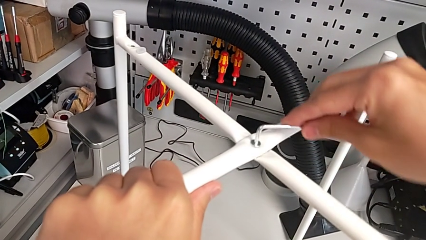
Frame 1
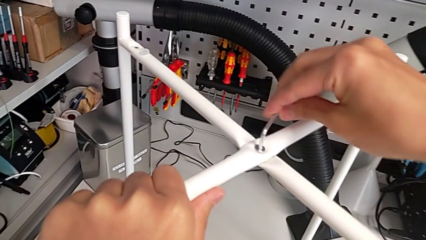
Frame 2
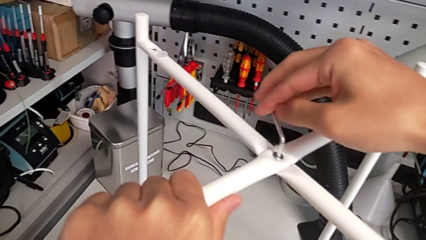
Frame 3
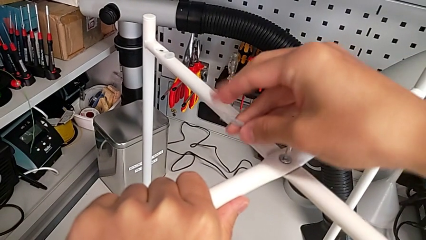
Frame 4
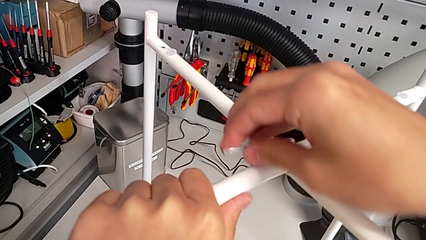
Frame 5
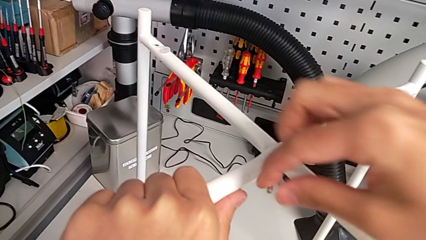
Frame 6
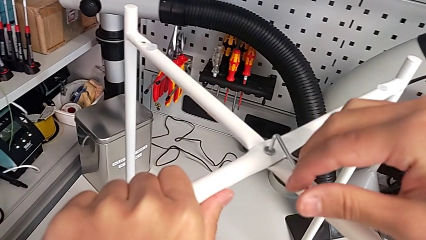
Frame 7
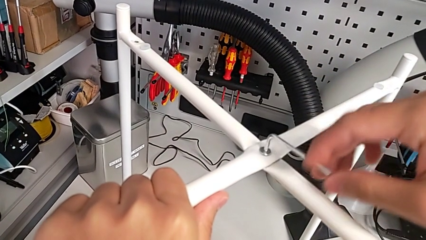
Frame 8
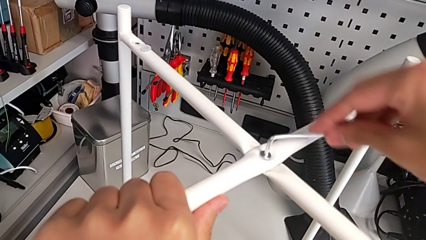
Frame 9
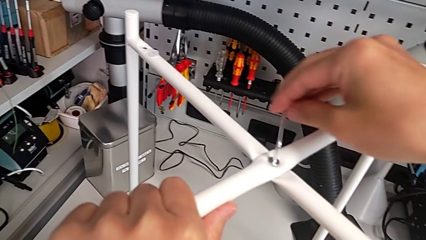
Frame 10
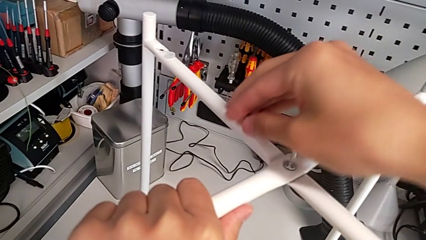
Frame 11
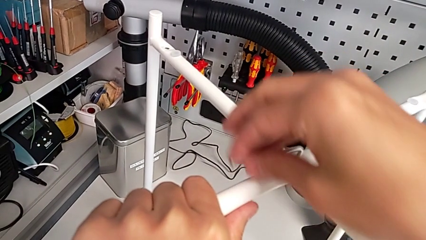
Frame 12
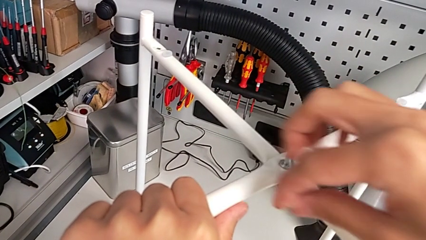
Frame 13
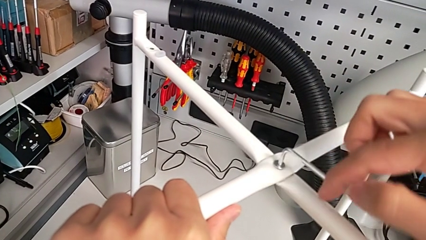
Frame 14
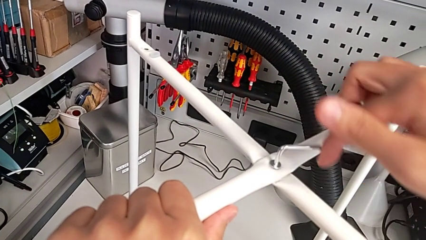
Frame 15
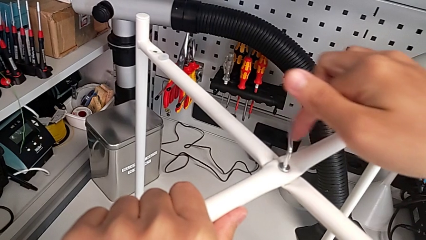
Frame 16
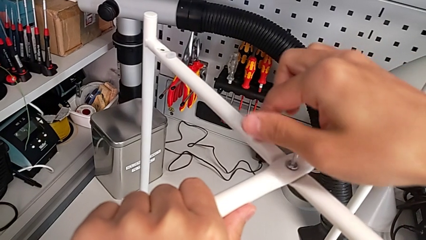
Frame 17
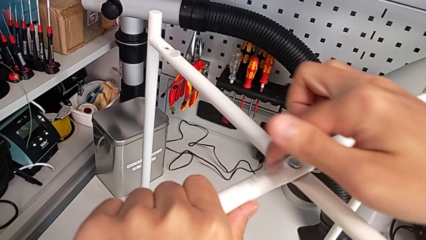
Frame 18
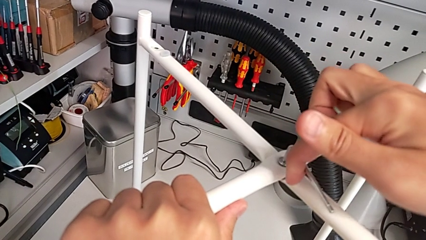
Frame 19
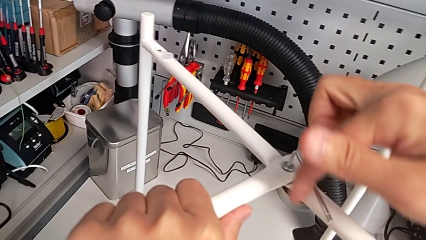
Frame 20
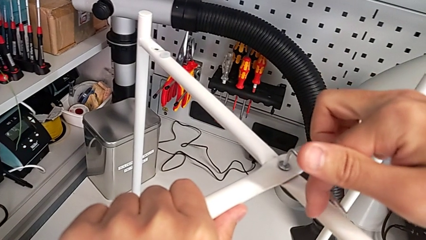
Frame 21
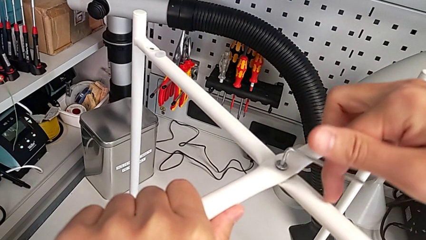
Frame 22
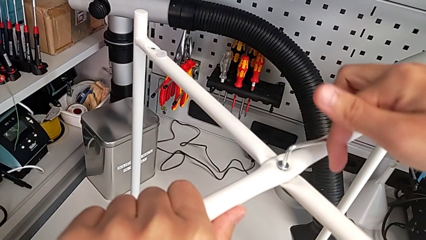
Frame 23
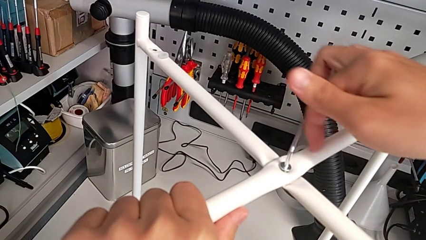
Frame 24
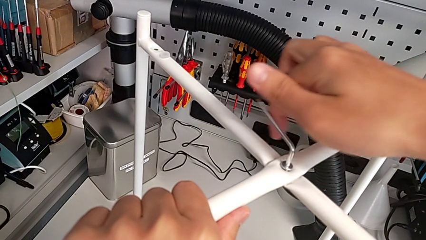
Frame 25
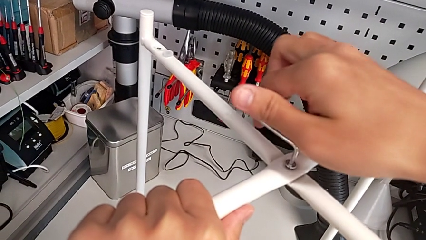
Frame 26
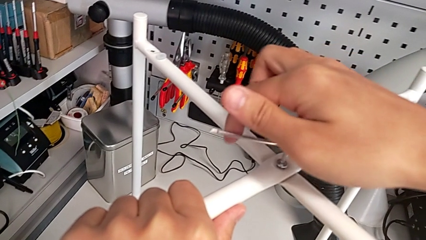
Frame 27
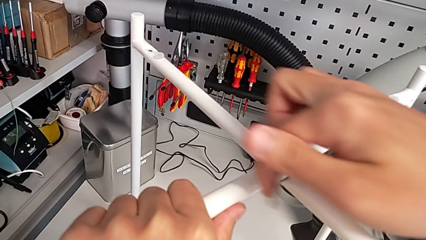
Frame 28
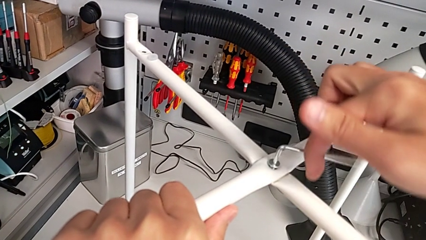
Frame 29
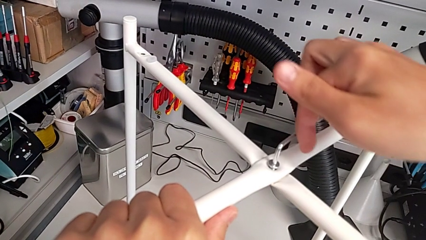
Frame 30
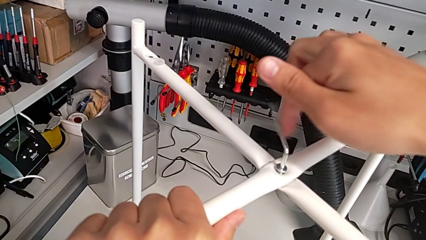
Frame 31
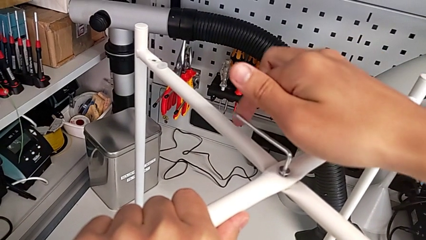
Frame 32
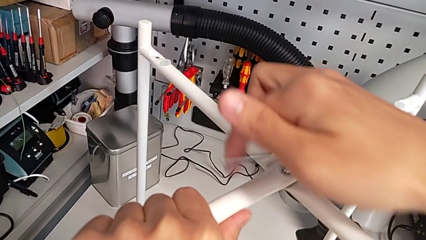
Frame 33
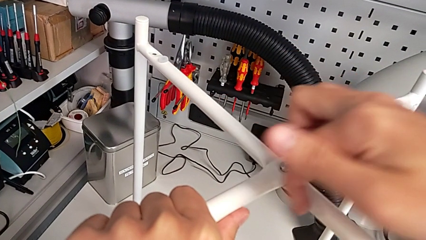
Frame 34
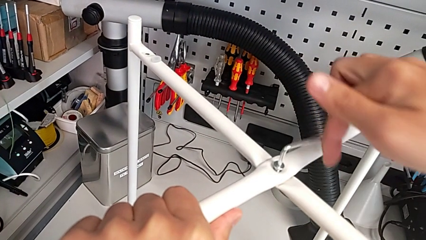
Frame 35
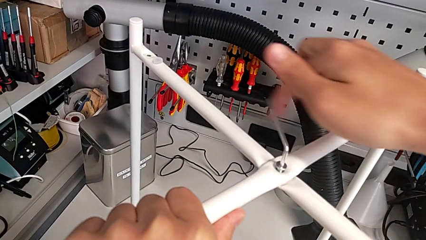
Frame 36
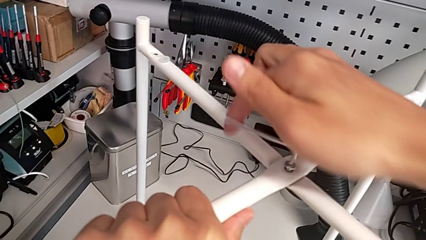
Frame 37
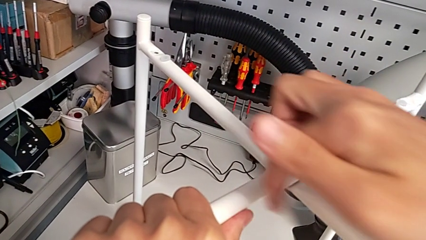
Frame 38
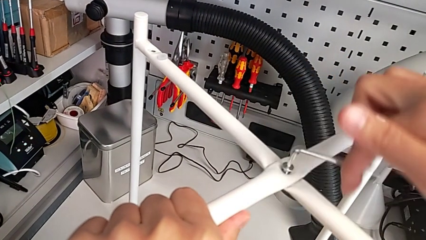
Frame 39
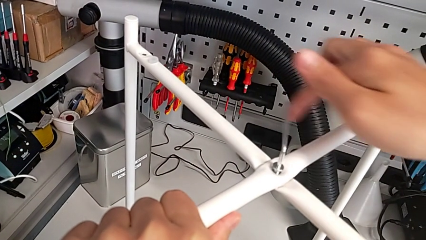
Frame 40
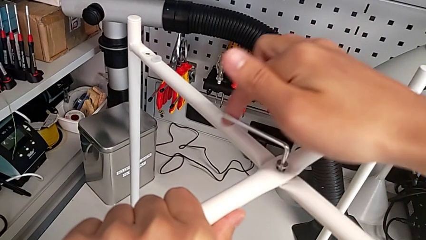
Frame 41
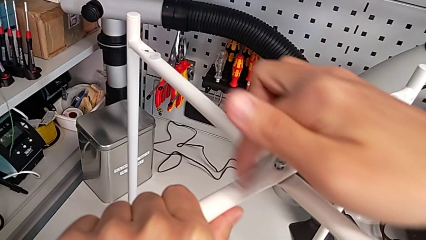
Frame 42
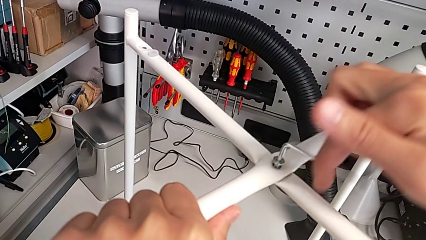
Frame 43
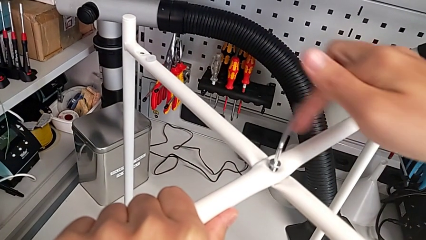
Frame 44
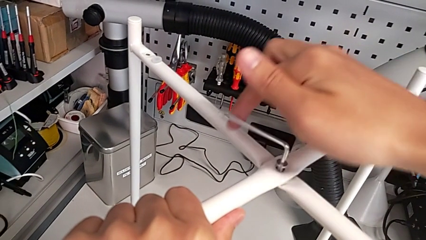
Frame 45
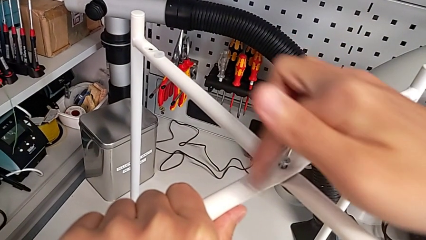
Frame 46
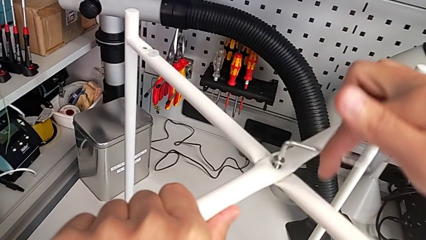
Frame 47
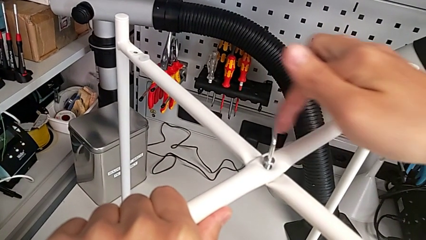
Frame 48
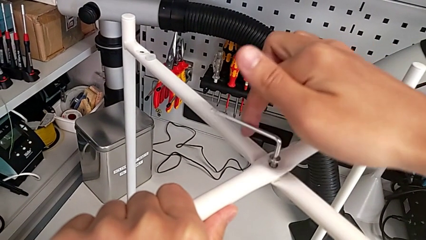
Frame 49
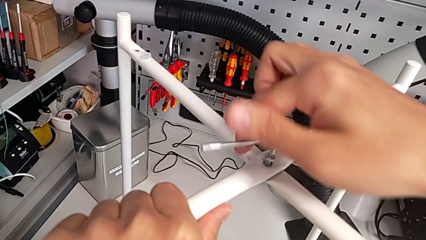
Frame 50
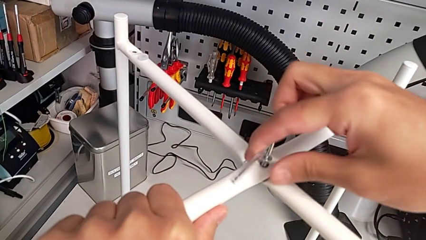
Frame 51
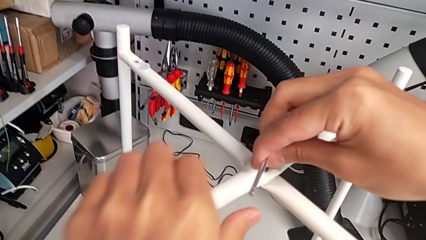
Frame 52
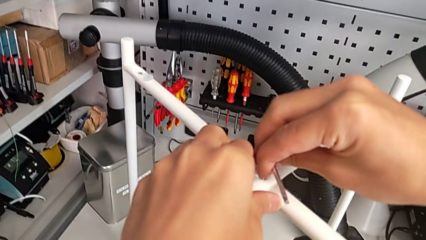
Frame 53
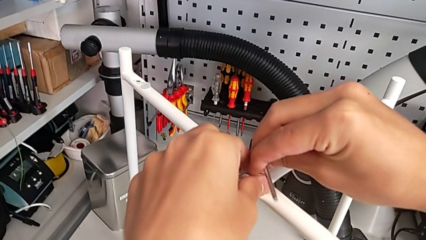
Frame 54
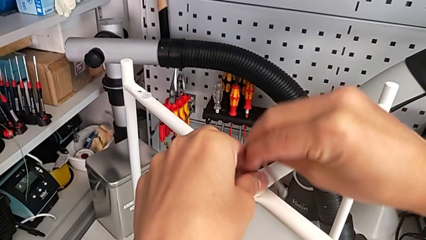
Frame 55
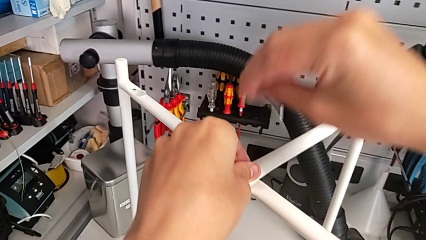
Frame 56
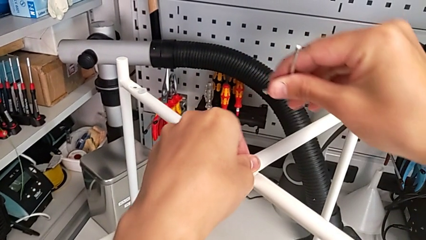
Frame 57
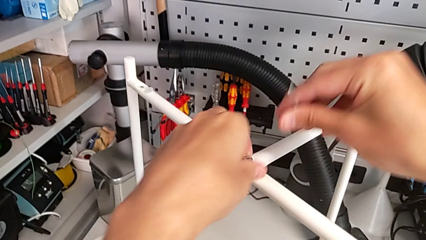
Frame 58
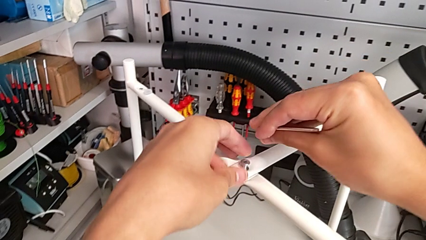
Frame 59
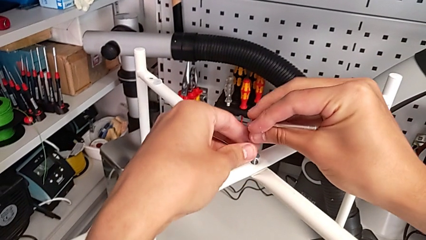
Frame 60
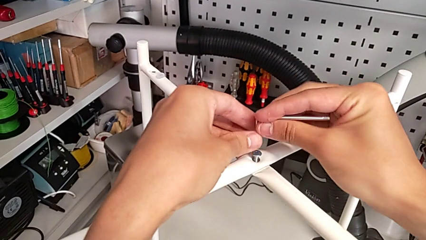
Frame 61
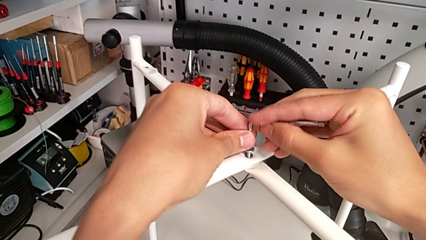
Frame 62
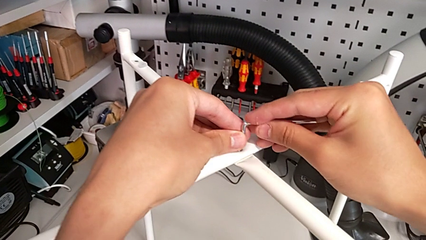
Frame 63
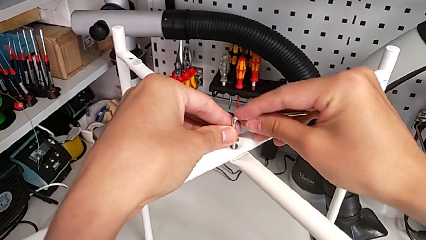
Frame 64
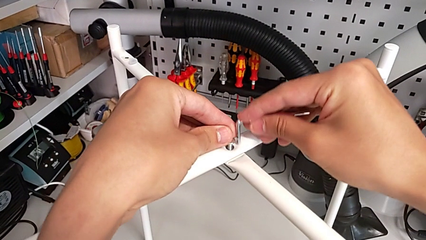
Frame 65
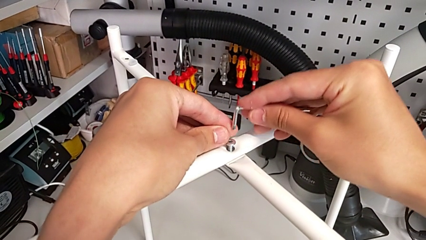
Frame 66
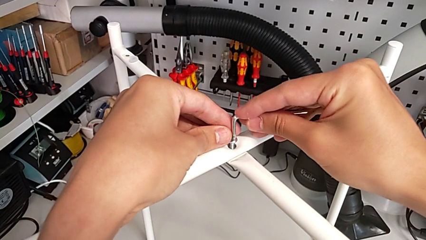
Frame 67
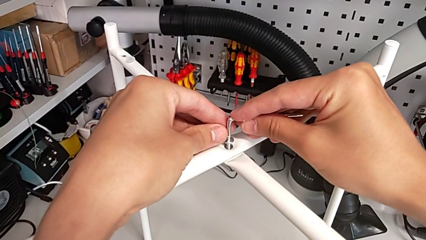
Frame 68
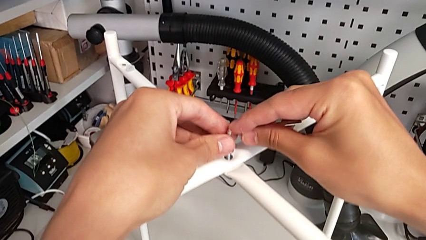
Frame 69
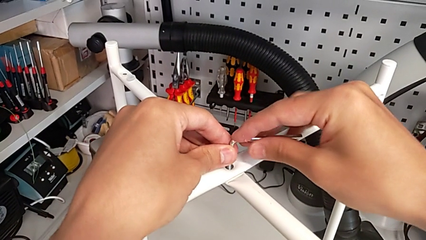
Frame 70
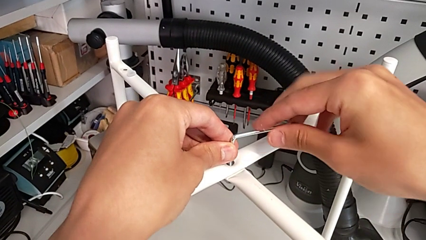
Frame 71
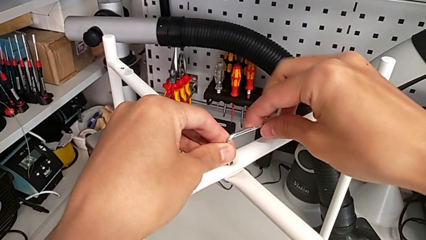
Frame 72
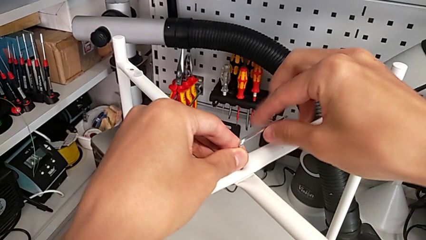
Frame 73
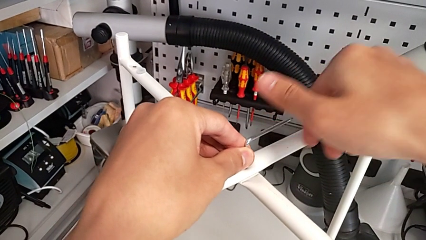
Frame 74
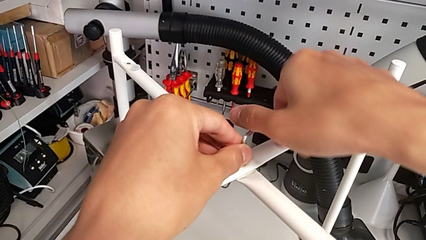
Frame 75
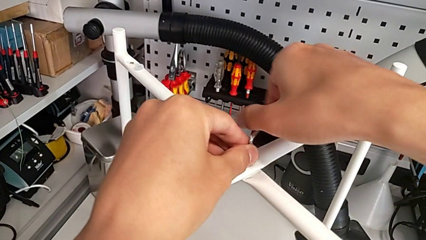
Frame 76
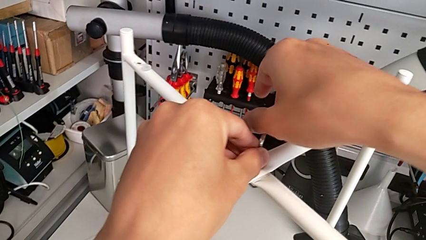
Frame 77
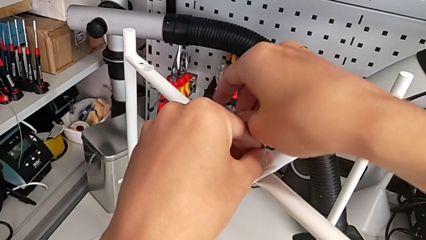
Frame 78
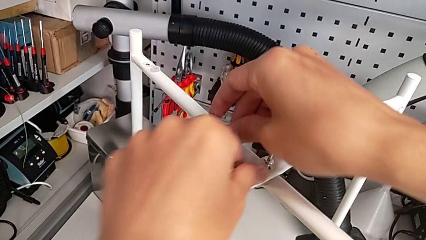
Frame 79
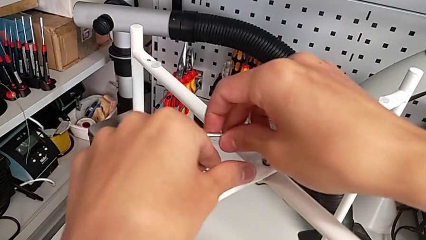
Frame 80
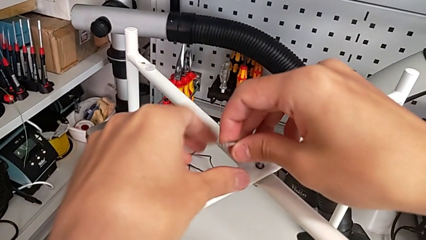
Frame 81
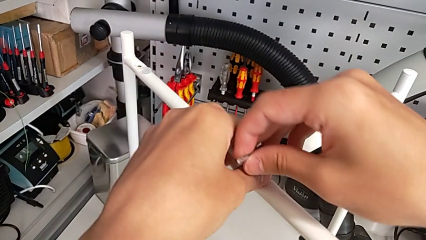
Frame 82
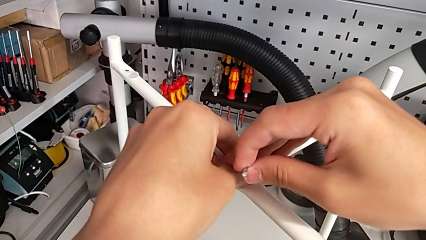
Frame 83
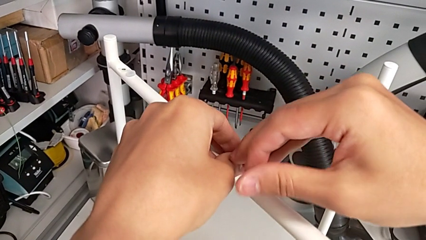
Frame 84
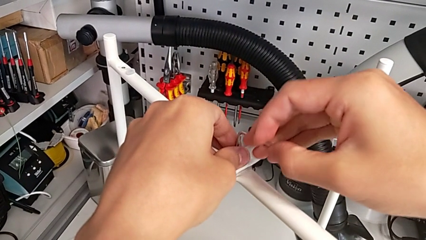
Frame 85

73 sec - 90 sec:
The camera wearer is unscrewing the top hex socket head of the table's legs. They keep unscrewing the hex socket head, withdraw the Allen wrench with the right hand, unscrew the hex socket head with the left hand, insert the Allen wrench and begin to unscrew the hex socket head.
